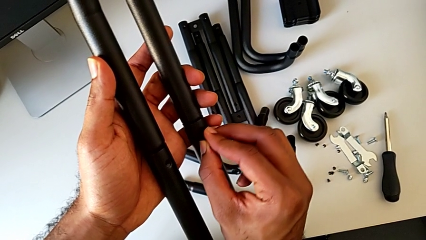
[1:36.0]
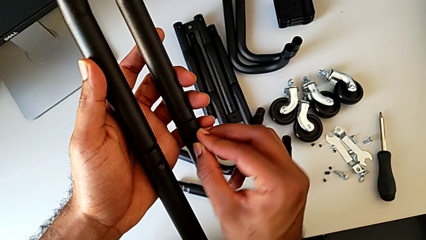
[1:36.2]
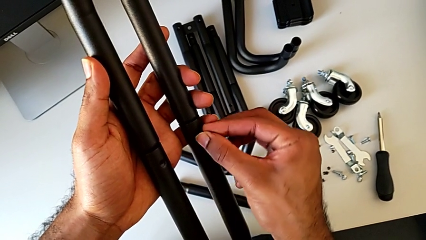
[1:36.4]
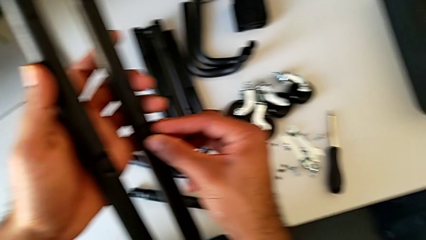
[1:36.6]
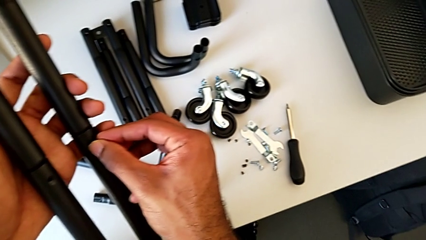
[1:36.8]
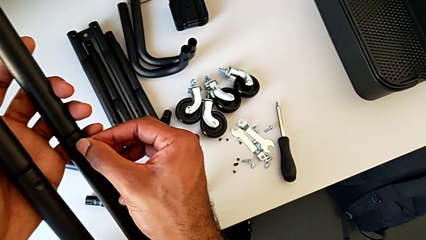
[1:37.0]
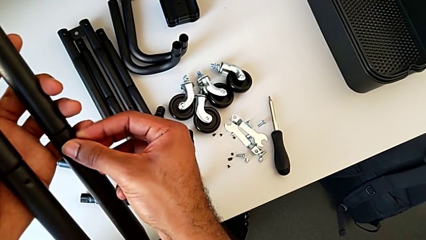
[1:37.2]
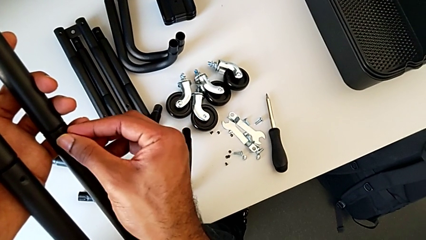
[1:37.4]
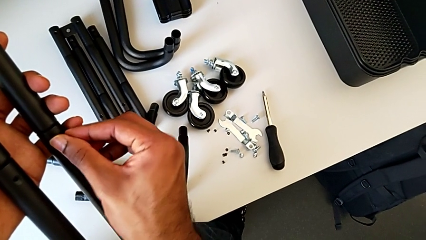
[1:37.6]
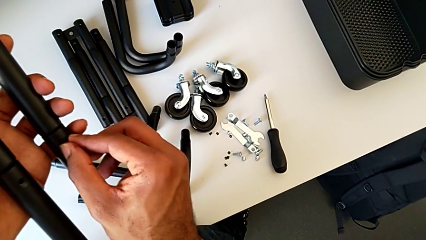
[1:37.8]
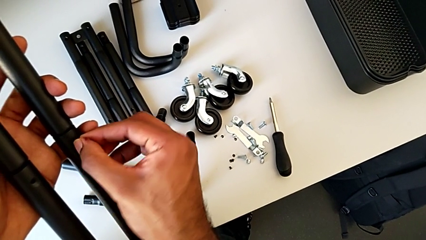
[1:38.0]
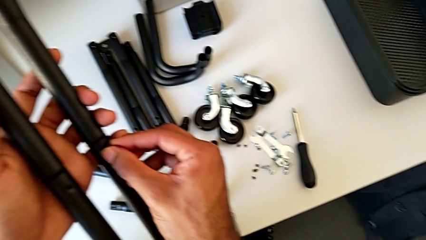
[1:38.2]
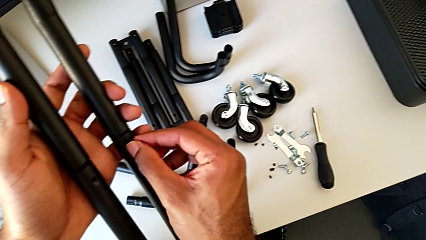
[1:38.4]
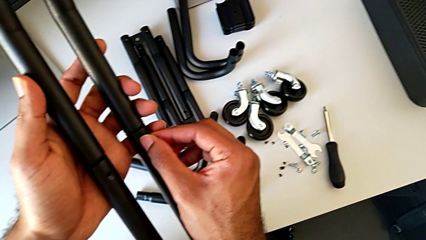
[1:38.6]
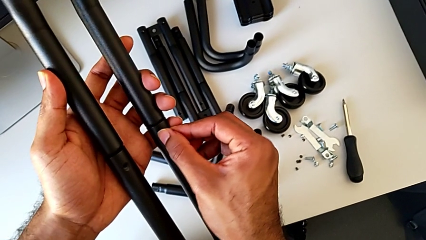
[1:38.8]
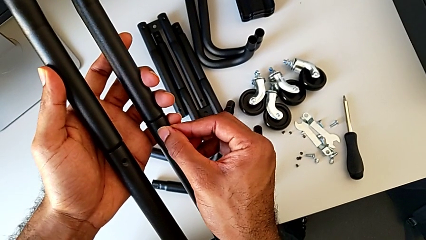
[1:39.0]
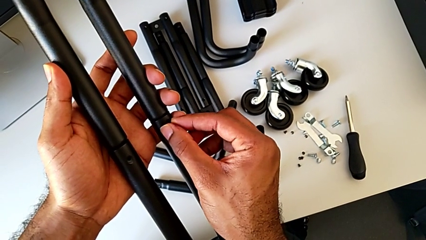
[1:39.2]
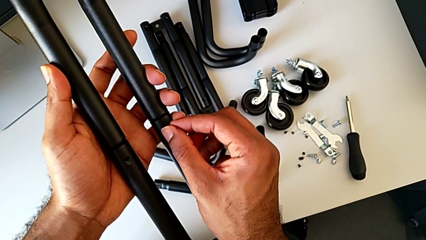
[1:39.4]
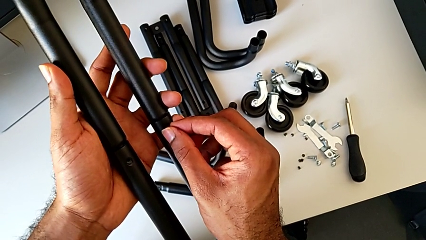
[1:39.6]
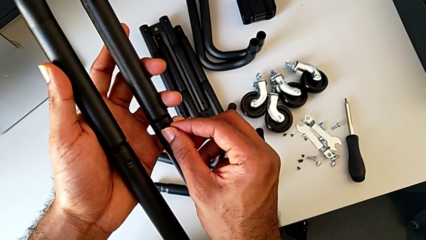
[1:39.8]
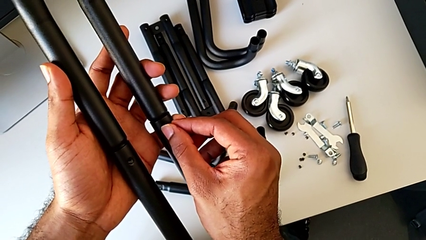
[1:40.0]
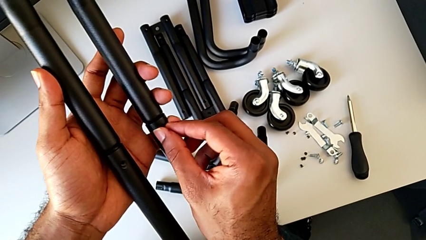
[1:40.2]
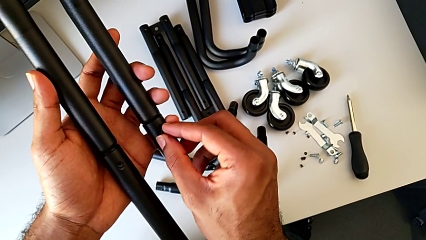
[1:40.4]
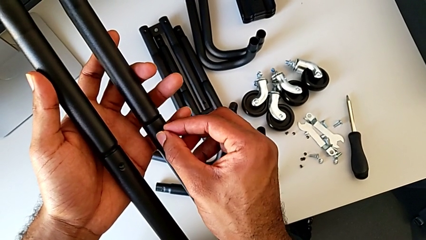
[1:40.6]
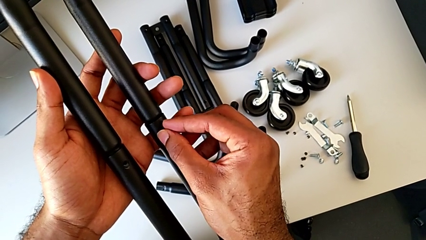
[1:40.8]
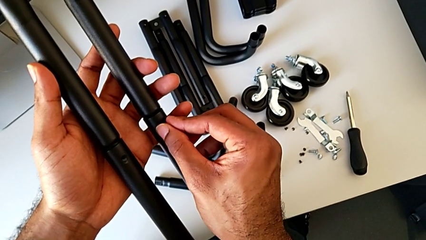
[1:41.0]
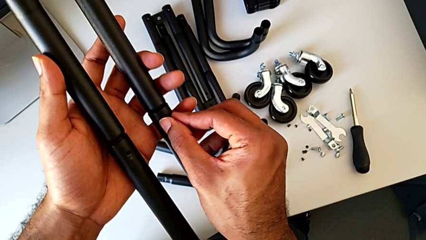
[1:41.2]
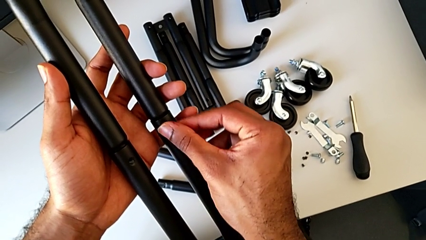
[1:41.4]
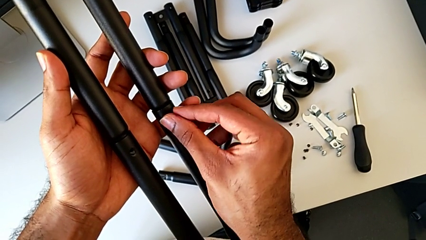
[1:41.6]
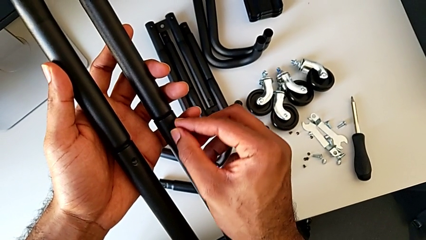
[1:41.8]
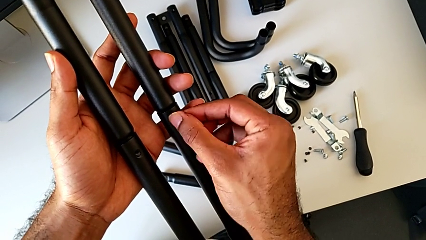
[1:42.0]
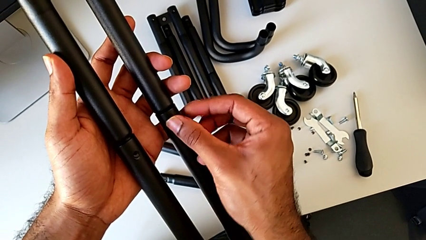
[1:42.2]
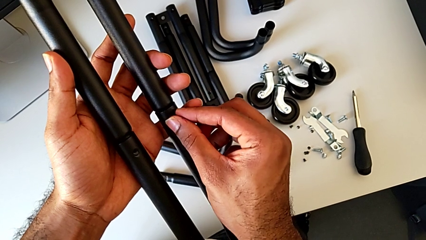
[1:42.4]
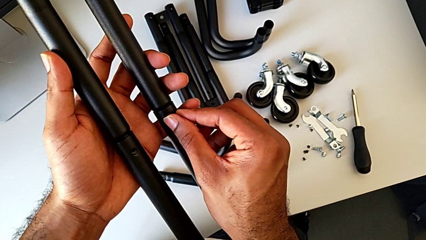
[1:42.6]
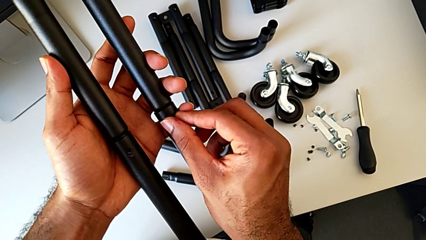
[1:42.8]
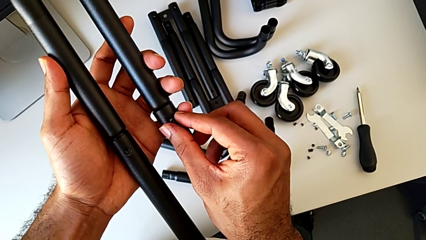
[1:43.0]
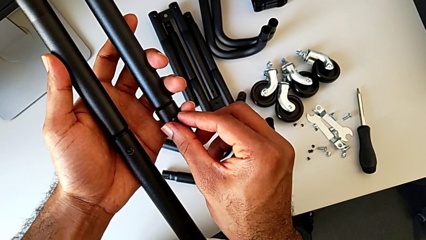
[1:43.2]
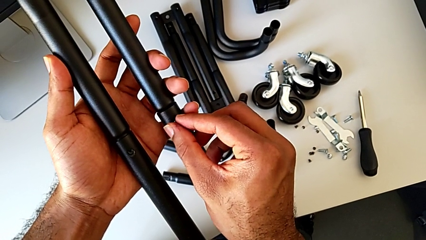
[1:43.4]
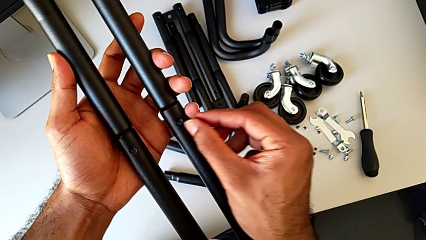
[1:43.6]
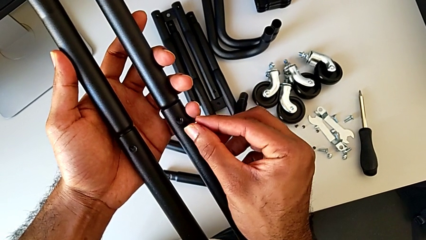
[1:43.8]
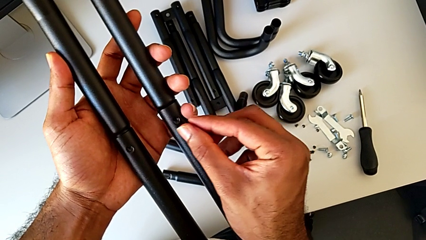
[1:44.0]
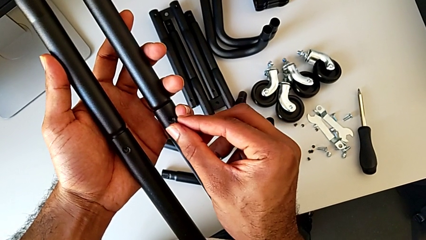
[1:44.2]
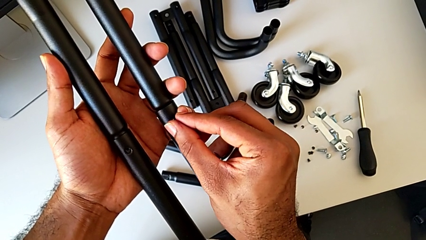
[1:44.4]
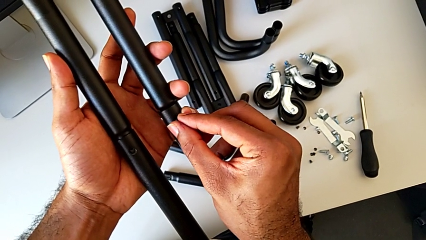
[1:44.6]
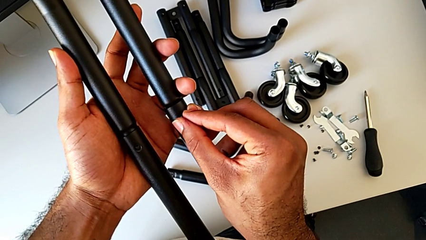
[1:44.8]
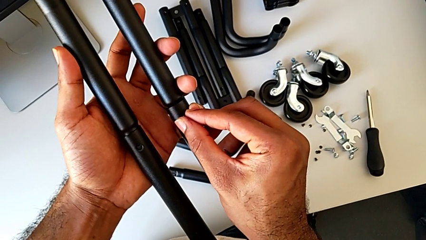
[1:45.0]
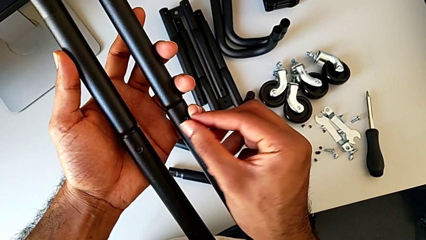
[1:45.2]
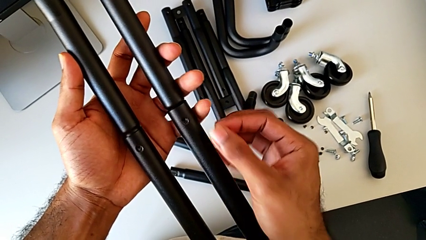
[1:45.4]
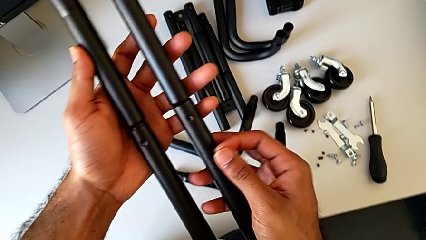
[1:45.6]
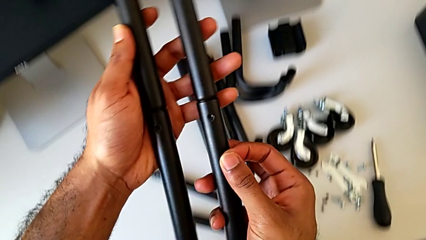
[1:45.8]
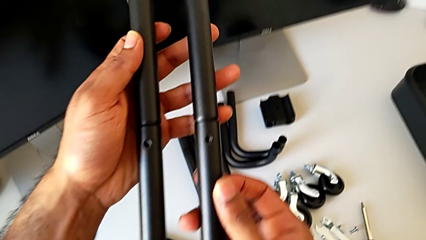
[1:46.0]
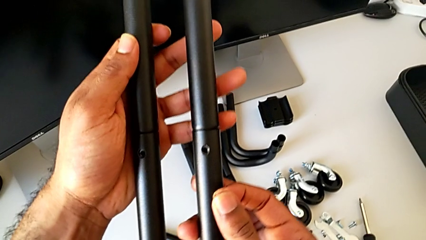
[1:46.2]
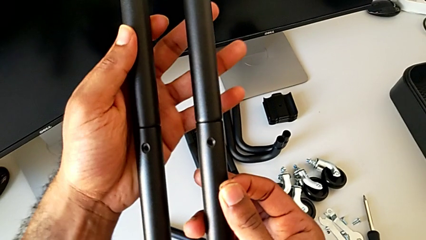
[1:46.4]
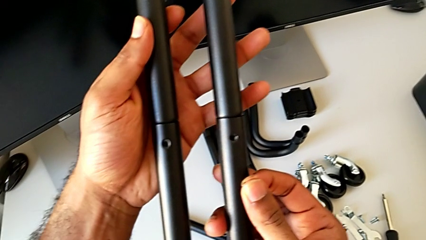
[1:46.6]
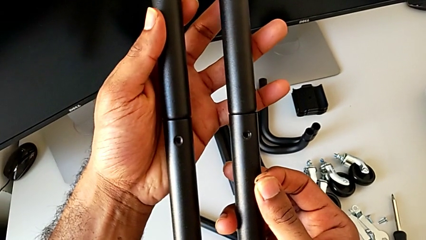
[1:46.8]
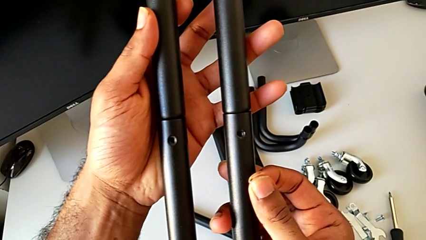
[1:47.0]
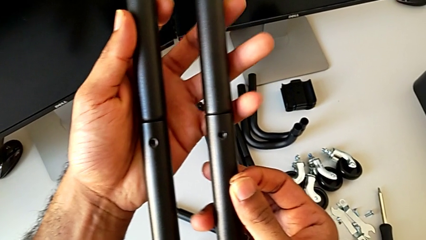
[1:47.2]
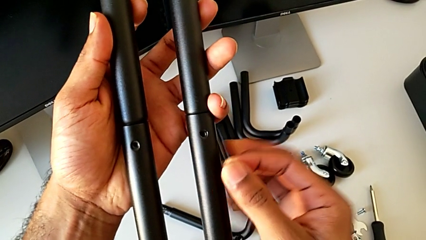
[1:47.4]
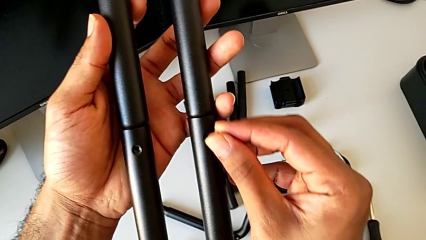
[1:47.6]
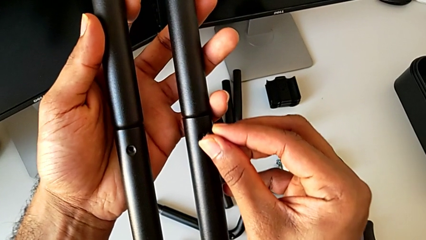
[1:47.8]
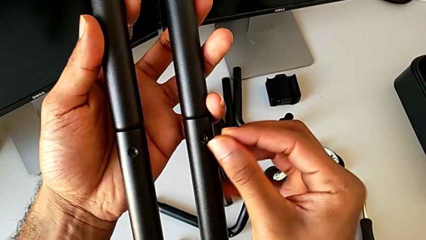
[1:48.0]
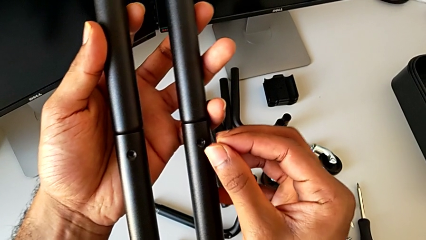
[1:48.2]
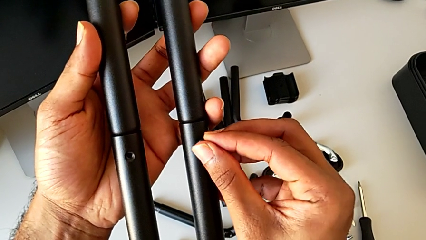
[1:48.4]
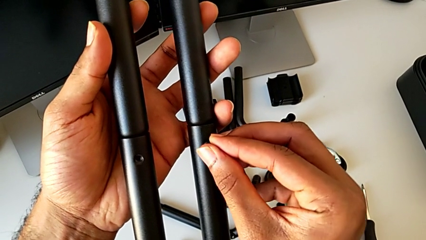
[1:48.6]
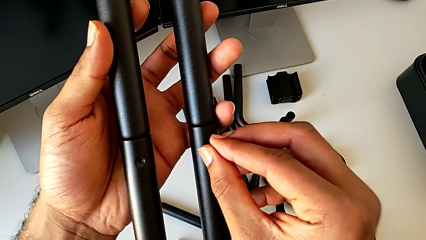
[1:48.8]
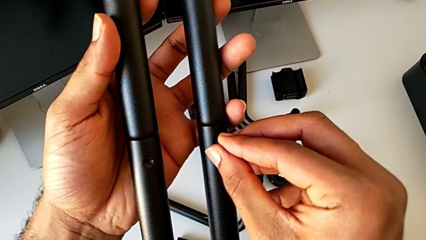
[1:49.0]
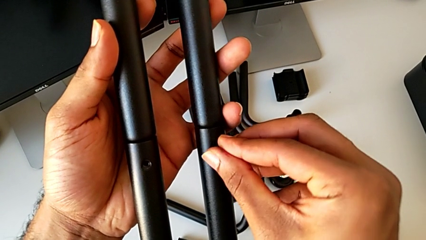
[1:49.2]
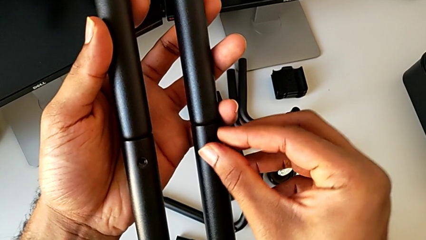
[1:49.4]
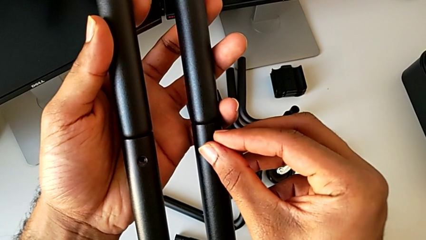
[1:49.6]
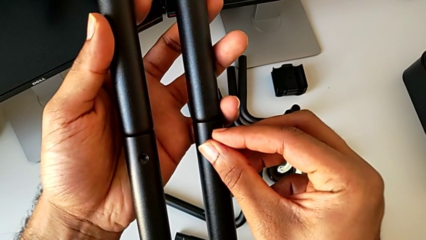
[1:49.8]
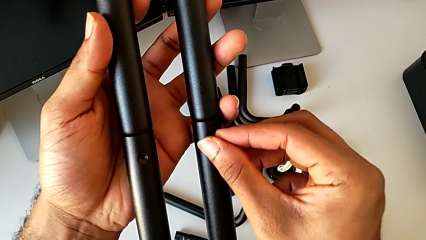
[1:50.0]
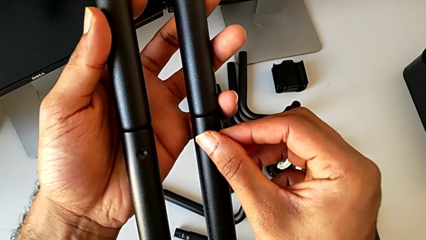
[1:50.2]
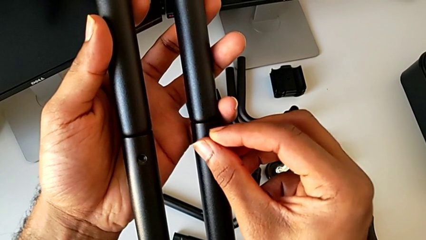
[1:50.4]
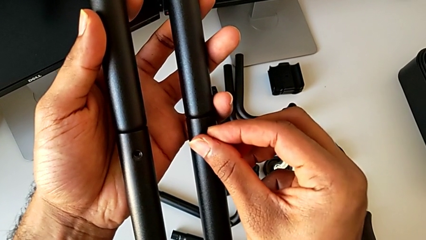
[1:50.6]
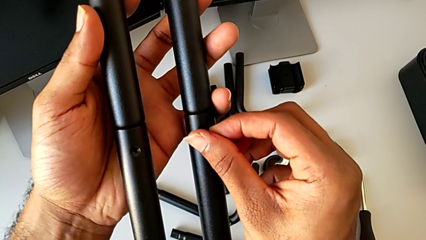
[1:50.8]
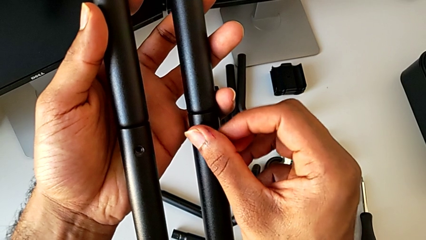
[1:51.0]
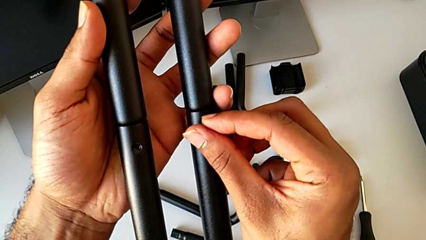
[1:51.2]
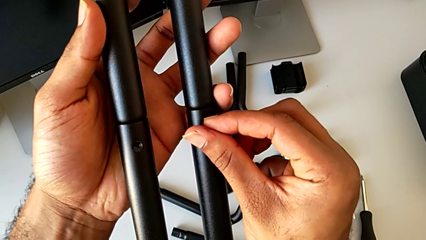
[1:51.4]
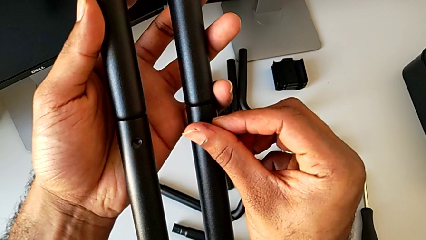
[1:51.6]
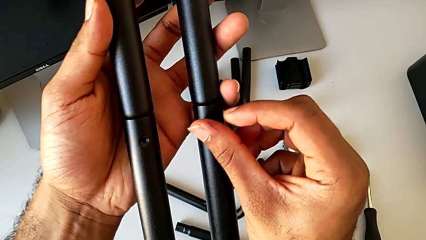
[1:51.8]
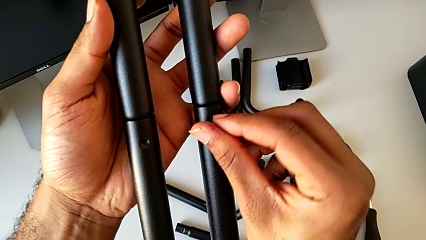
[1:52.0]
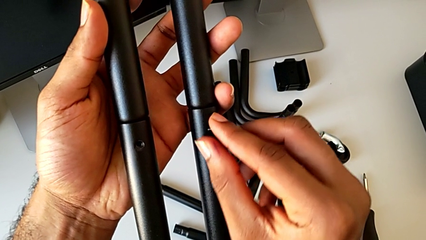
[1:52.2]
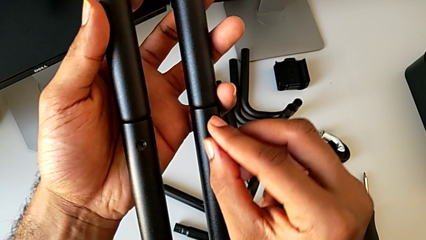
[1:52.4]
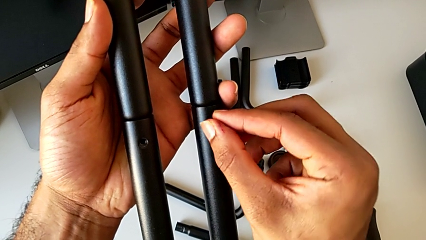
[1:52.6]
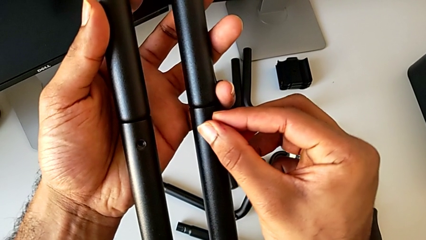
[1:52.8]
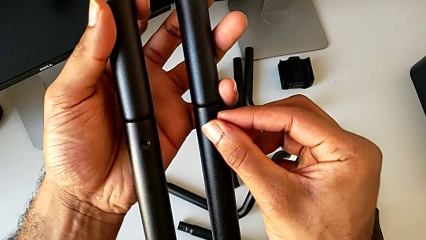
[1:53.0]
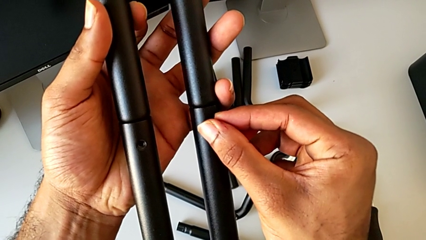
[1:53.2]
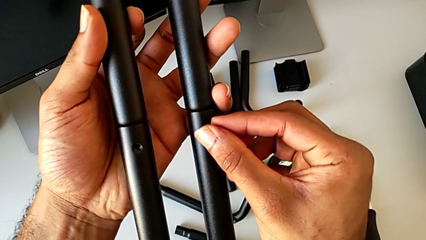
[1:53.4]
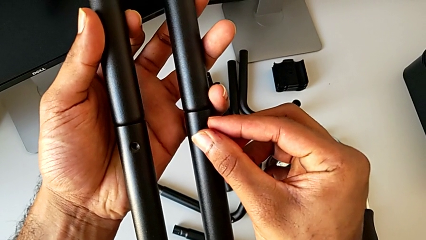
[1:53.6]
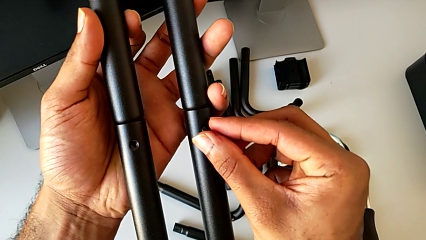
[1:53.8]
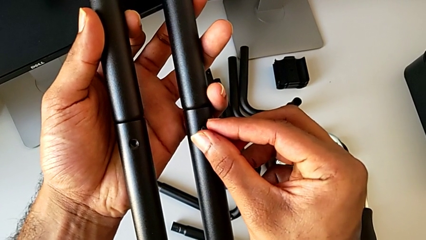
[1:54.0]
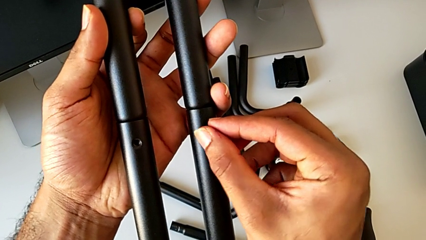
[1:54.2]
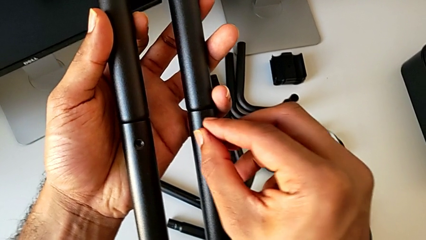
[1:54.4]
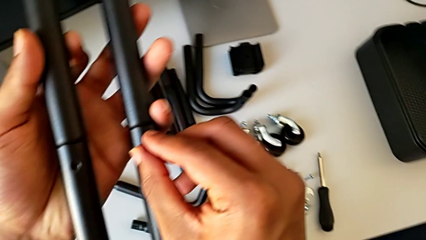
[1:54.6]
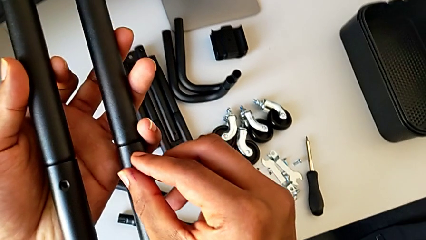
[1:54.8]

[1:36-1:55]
The camera wearer is assembling the first side bars. They insert the first screw, screw it, inspect the screw, grab the first screw and screw it.
